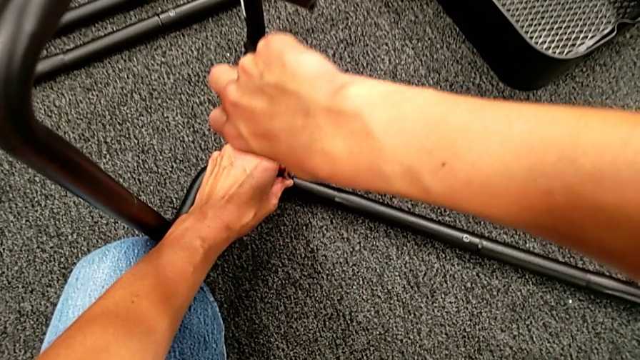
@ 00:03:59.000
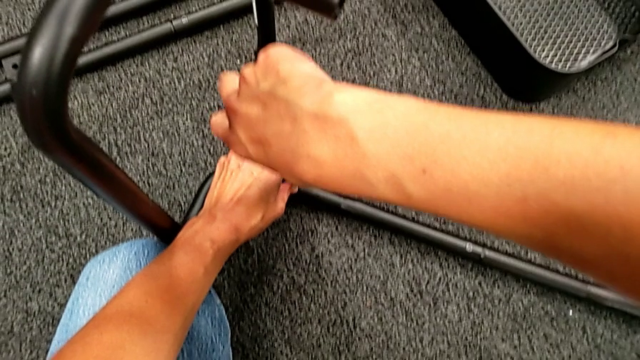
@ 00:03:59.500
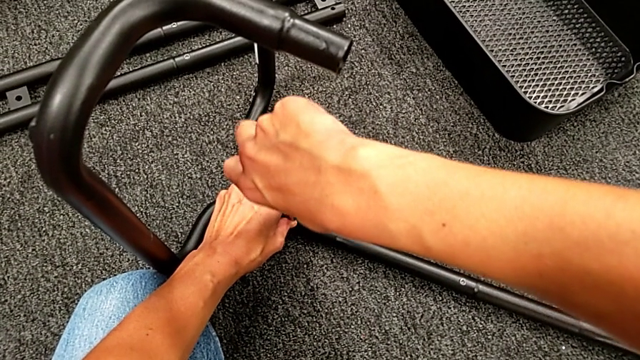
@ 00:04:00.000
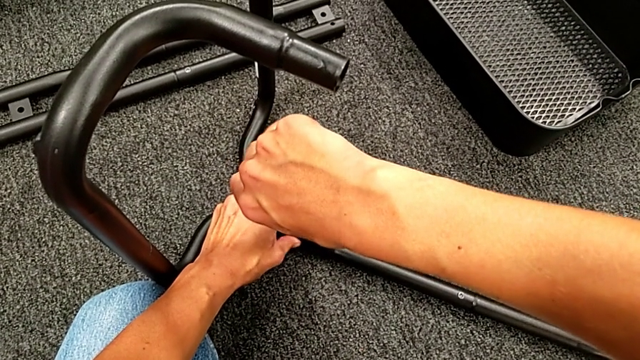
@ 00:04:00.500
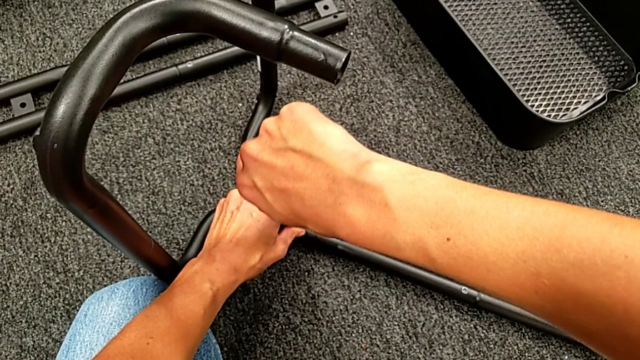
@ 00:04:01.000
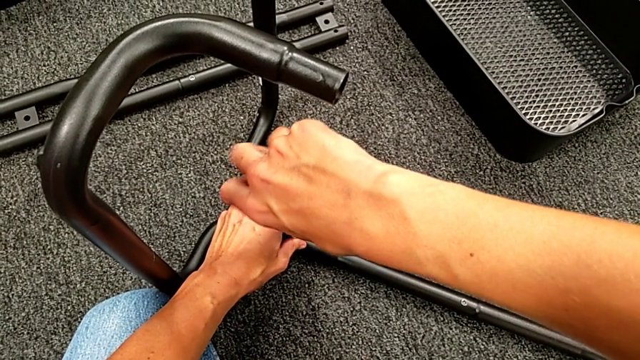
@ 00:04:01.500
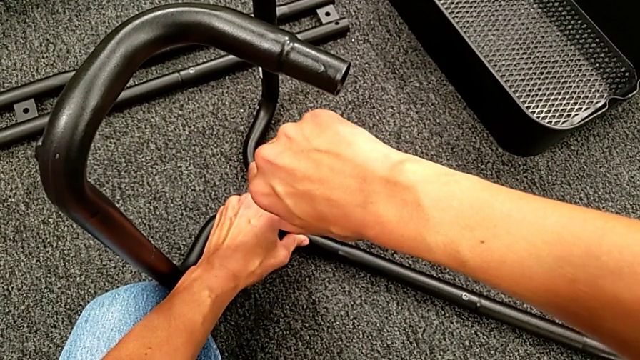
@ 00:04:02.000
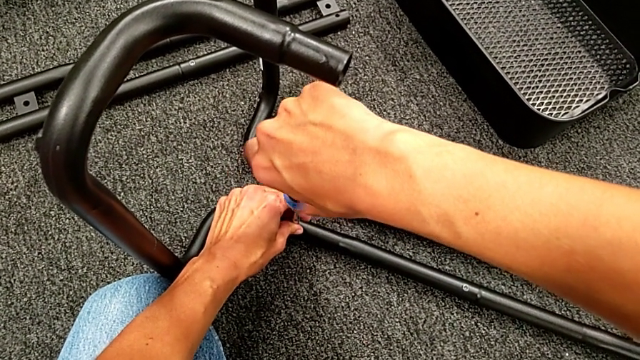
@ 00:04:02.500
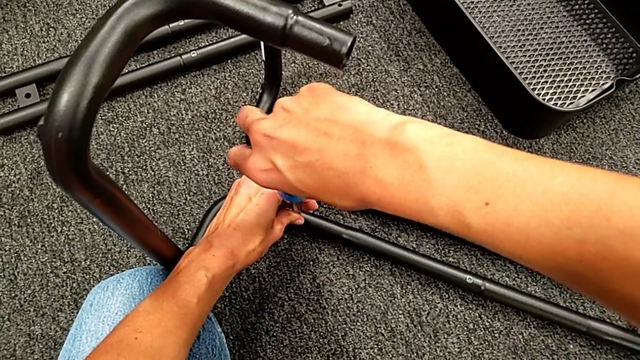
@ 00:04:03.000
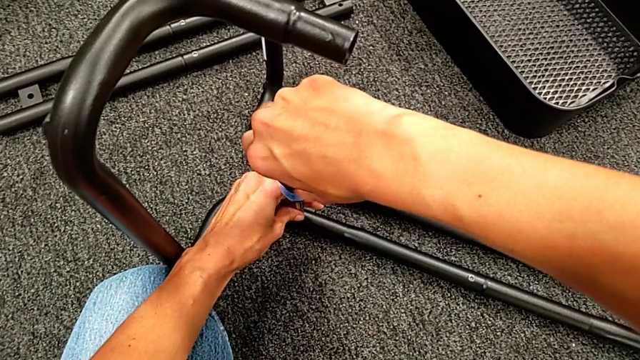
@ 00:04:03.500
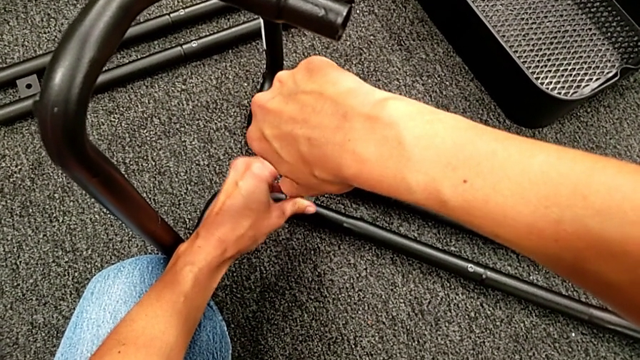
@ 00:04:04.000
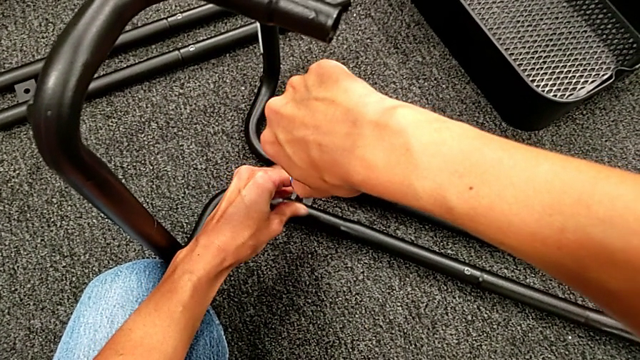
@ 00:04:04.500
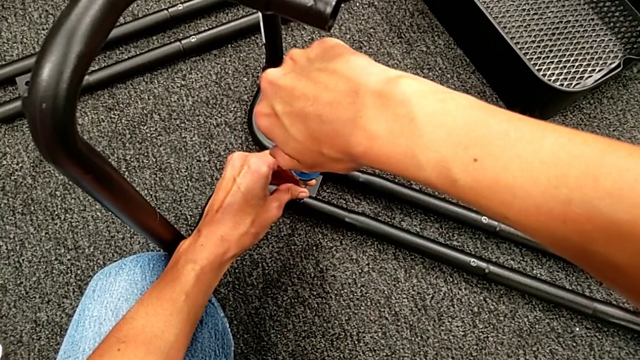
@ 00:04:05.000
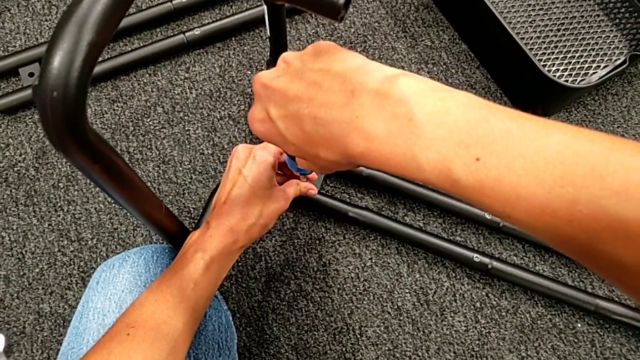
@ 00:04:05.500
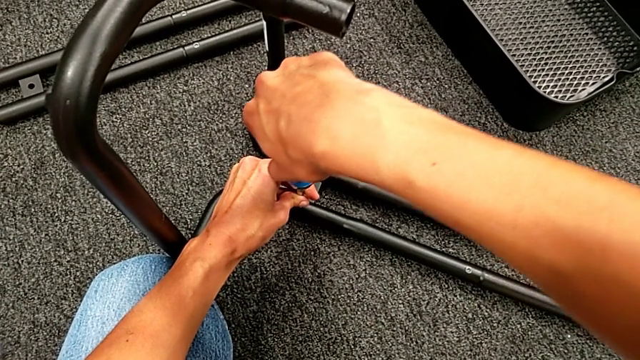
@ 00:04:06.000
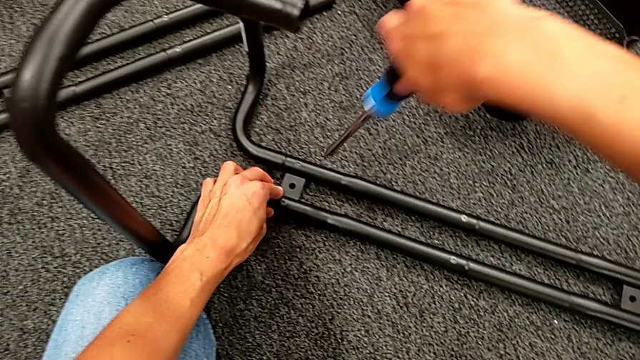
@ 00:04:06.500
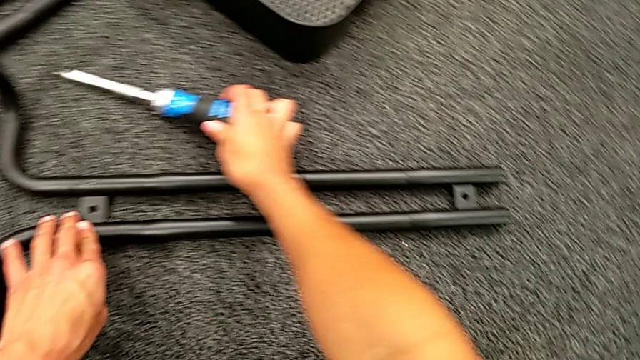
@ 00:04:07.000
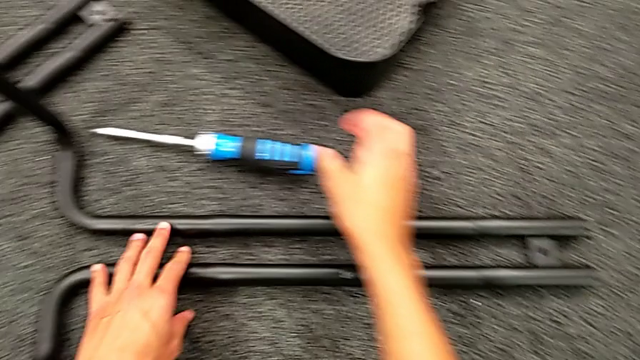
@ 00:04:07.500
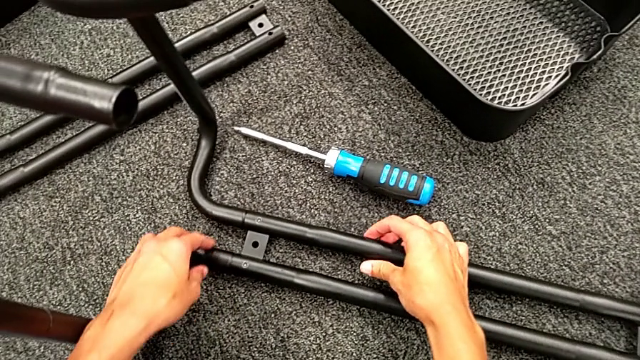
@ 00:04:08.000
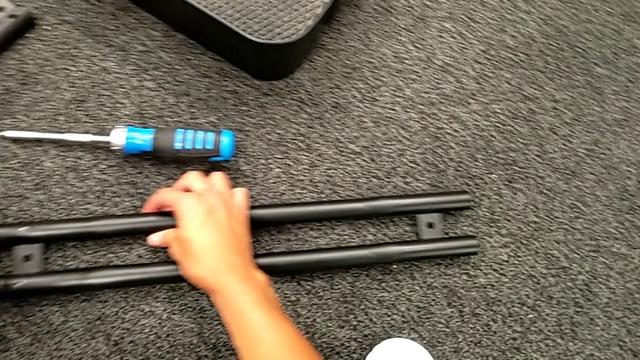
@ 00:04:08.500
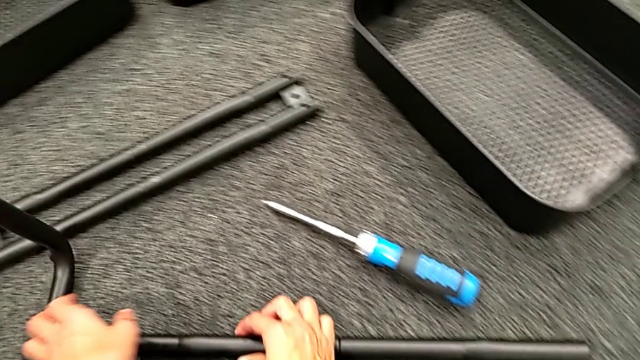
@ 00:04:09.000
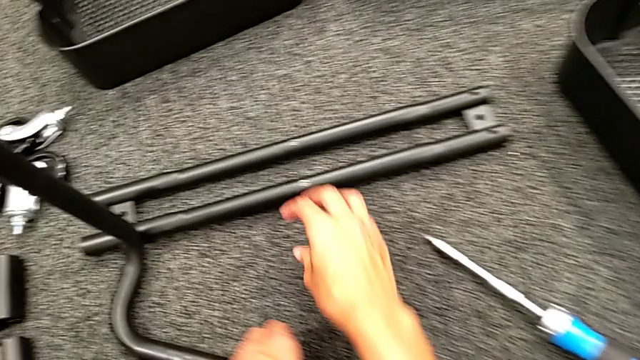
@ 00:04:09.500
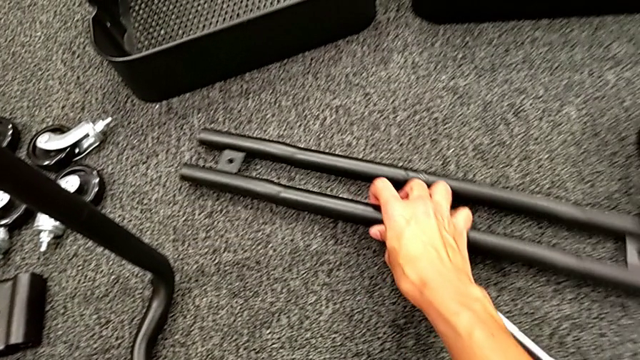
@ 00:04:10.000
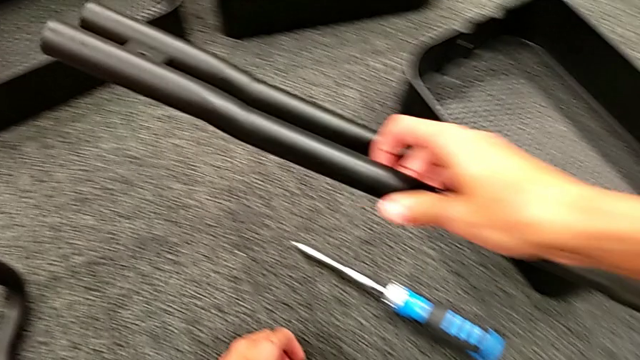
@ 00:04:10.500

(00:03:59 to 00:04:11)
The camera wearer is assembling the first sidebar with the base frame. They screw the second screw, place the screwdriver and grab the second leg.

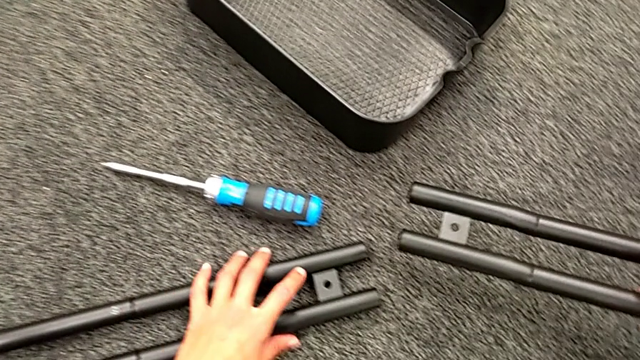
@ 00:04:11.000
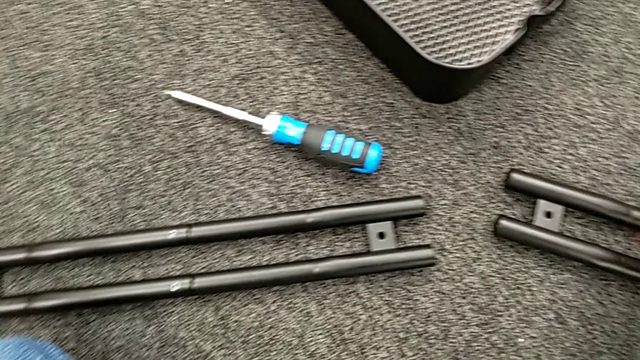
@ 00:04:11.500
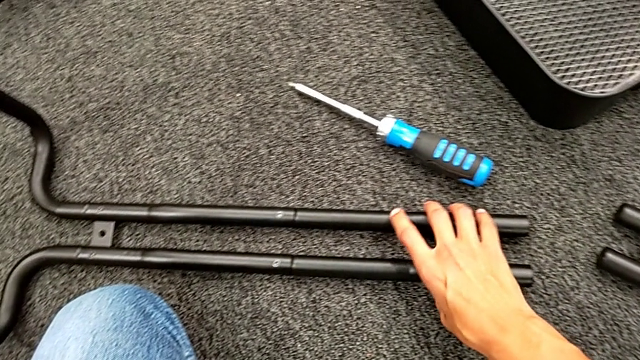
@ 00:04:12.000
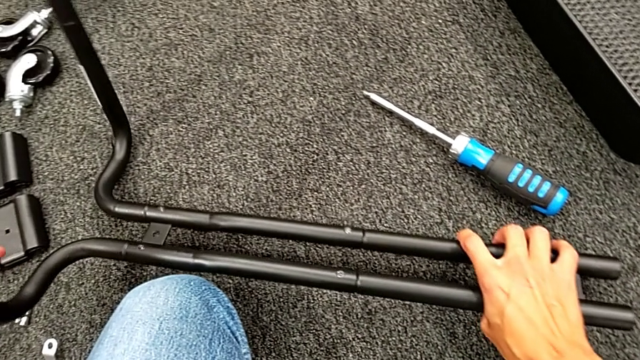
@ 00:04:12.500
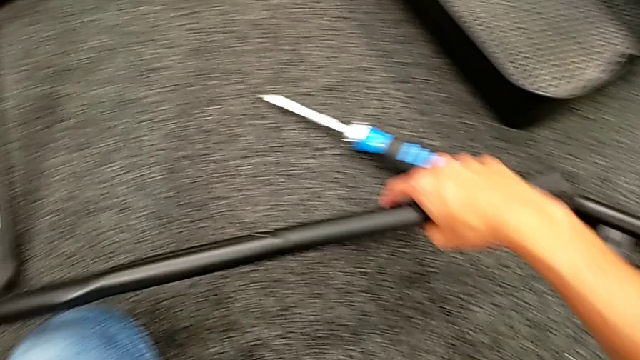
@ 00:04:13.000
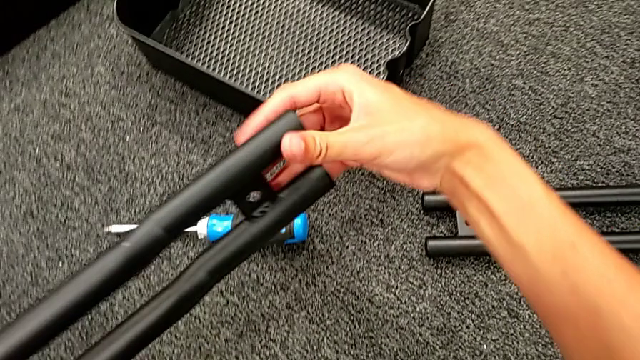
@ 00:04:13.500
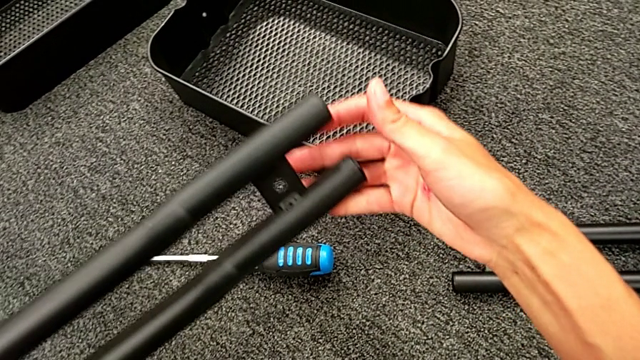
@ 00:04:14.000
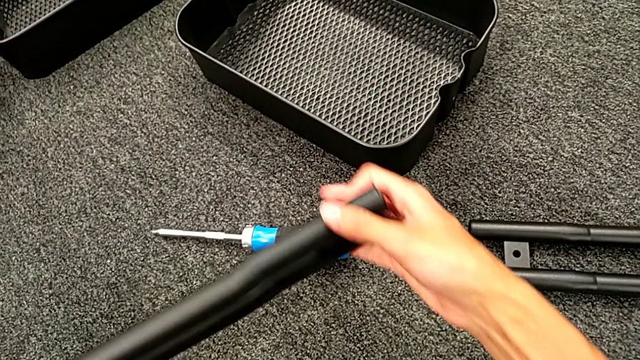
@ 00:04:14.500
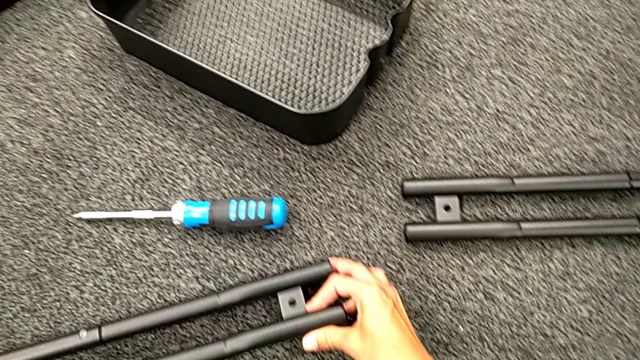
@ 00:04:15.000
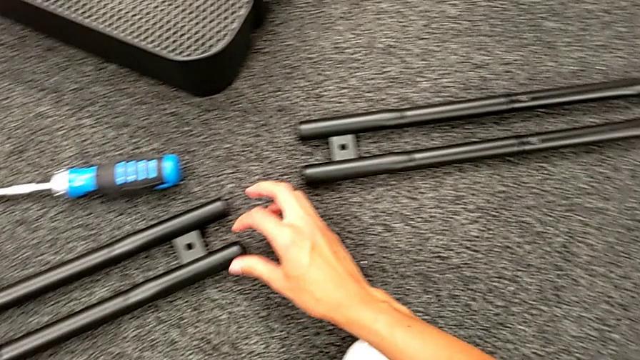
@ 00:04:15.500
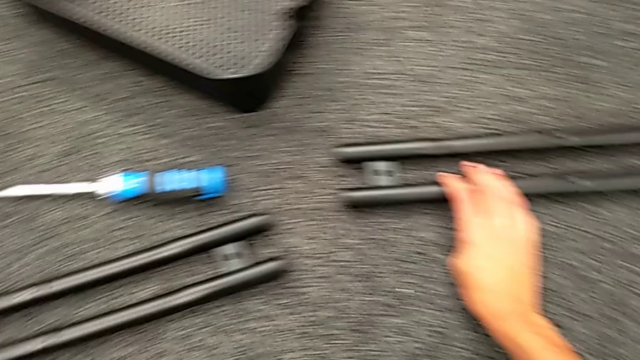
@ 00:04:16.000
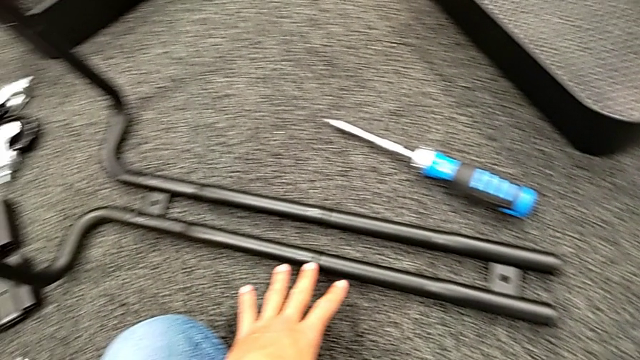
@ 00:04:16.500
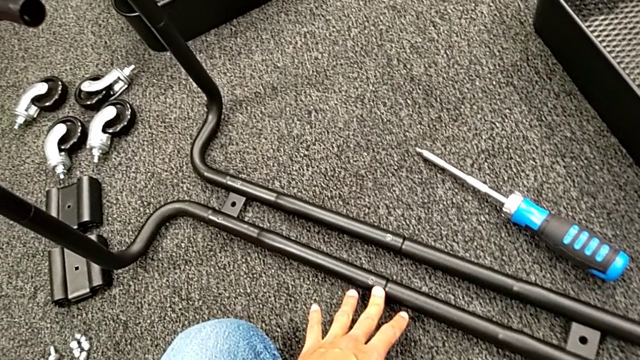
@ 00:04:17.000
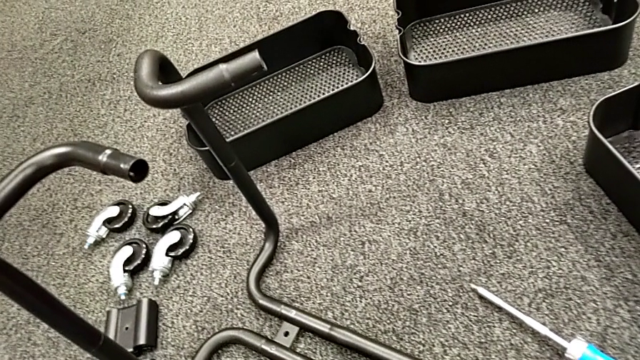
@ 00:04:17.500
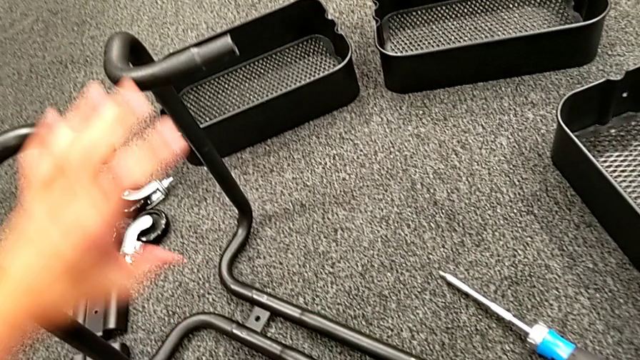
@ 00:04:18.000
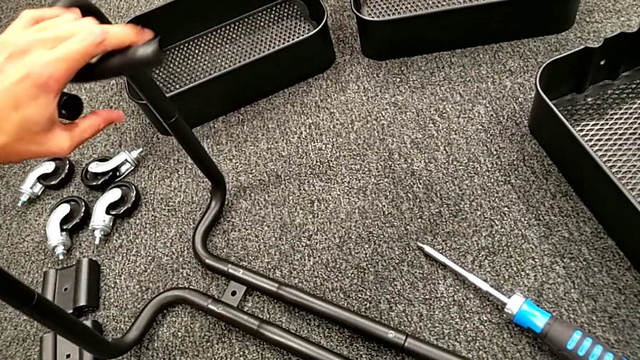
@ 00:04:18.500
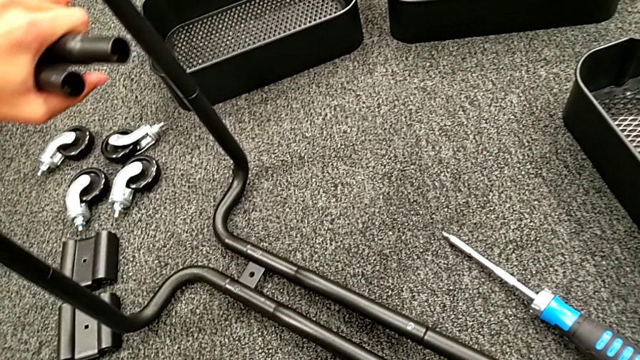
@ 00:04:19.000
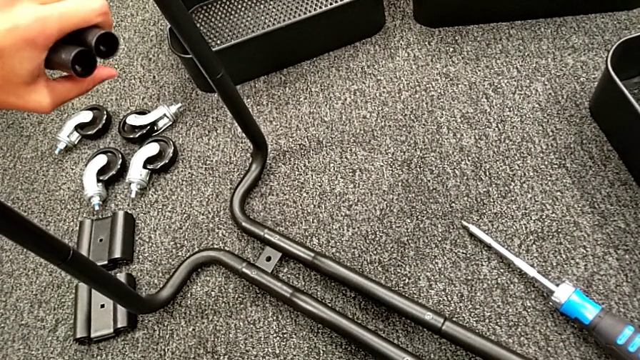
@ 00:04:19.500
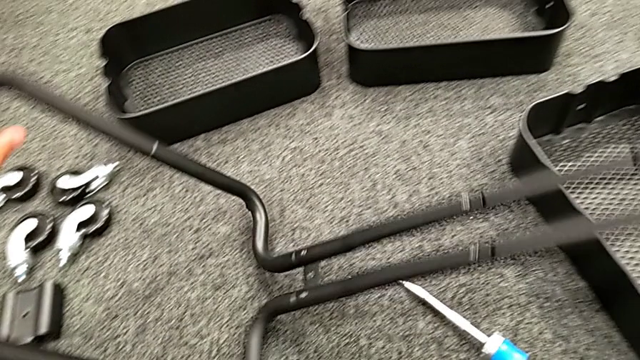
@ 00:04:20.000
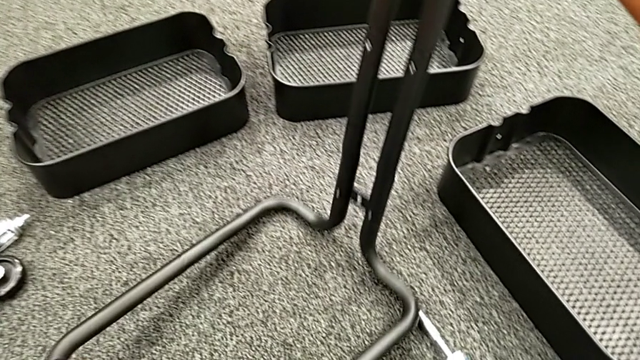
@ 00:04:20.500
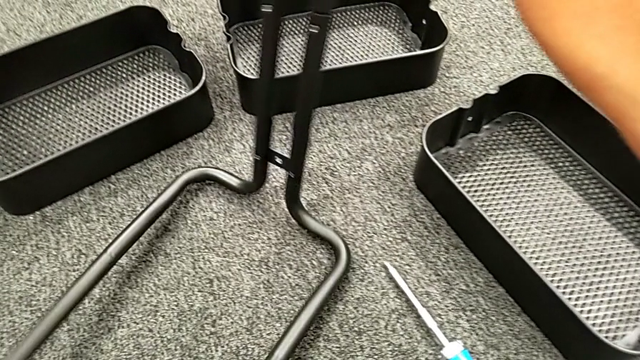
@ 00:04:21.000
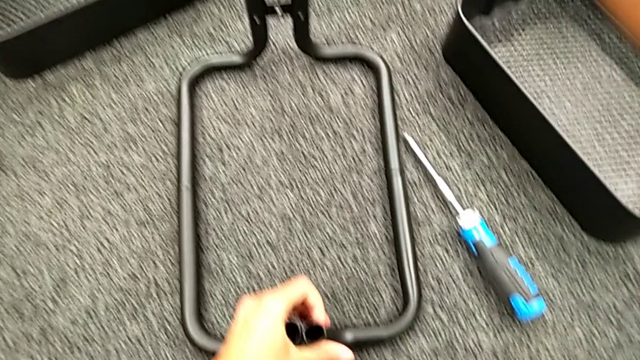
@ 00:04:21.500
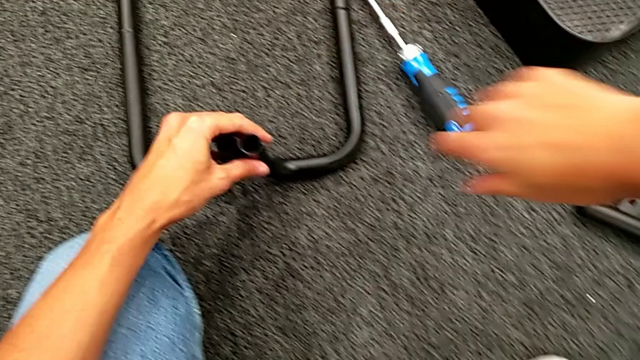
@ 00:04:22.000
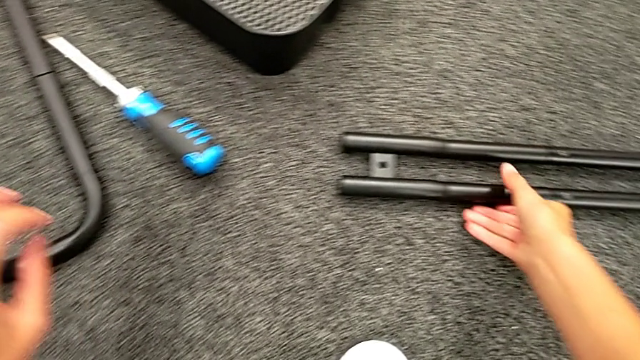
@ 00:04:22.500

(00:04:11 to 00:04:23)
The camera wearer is assembling the first sidebar with the base frame. They place the leg, grab the black leg and rotate it.
